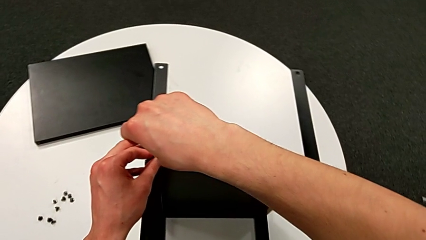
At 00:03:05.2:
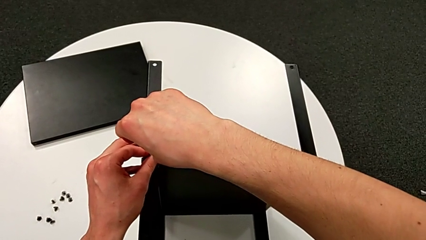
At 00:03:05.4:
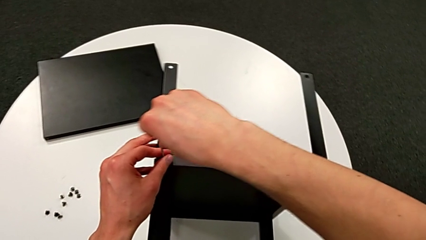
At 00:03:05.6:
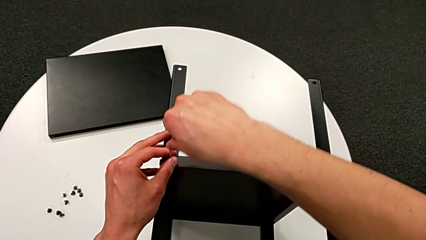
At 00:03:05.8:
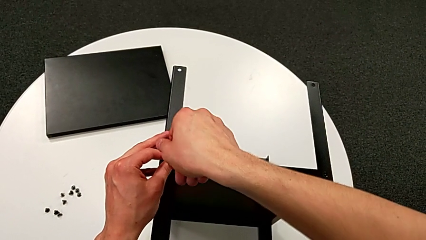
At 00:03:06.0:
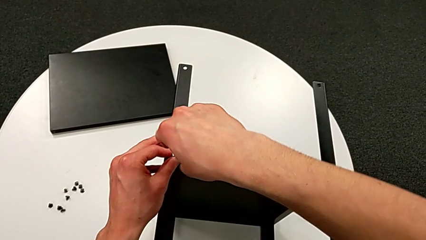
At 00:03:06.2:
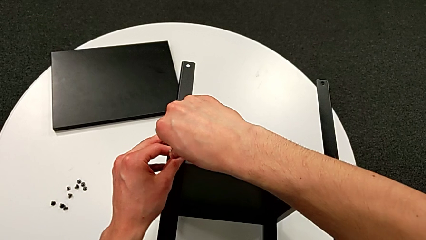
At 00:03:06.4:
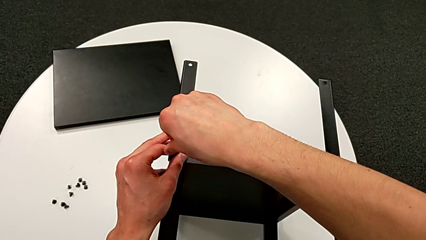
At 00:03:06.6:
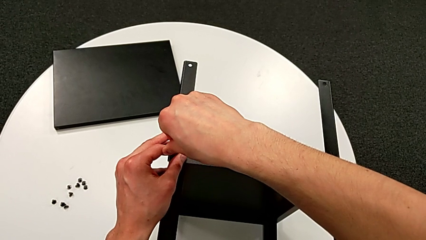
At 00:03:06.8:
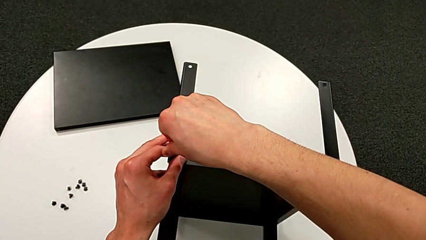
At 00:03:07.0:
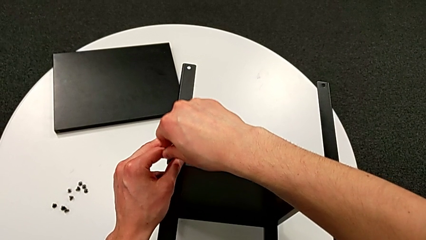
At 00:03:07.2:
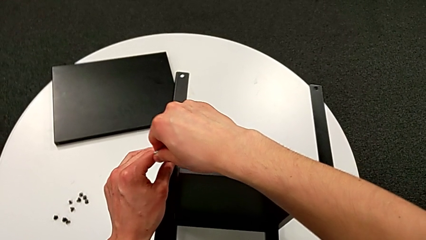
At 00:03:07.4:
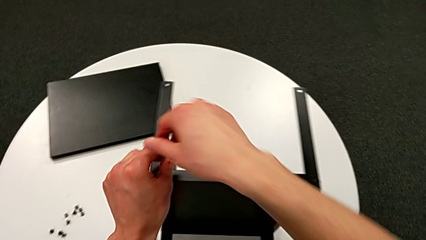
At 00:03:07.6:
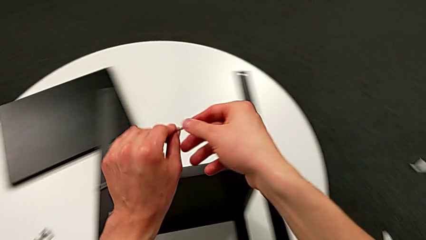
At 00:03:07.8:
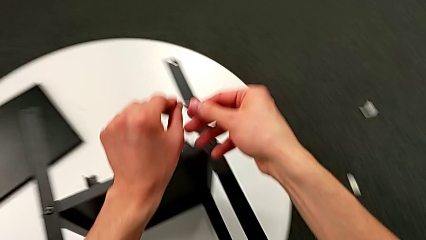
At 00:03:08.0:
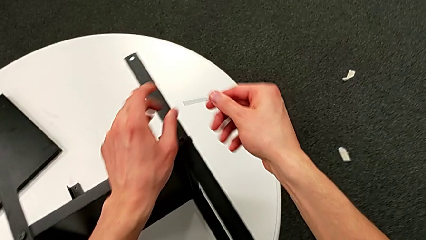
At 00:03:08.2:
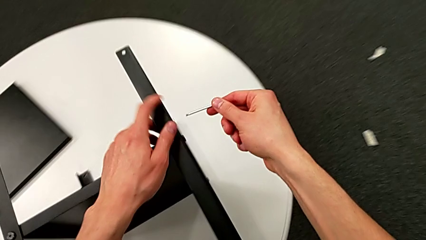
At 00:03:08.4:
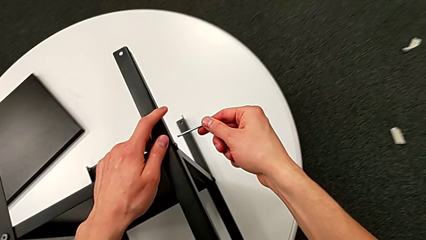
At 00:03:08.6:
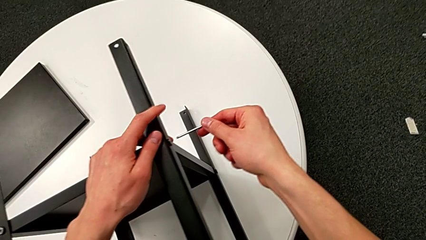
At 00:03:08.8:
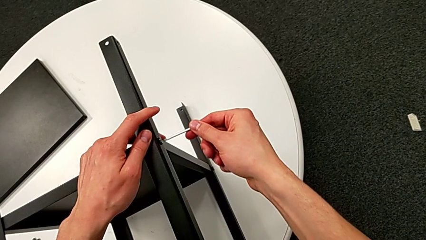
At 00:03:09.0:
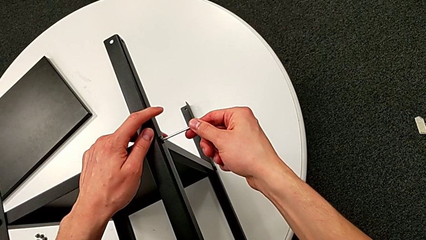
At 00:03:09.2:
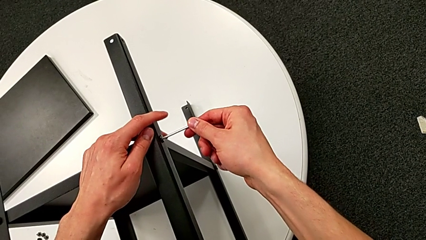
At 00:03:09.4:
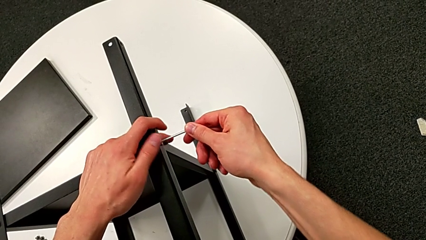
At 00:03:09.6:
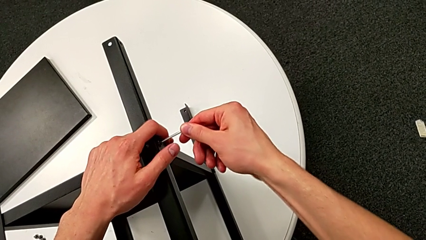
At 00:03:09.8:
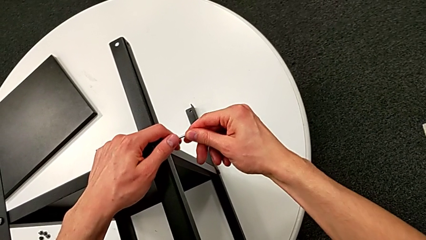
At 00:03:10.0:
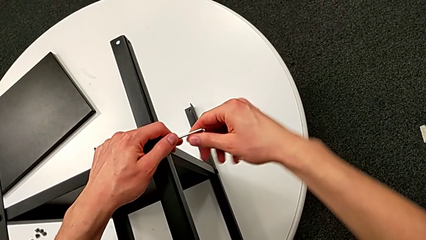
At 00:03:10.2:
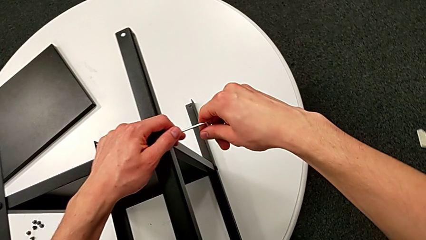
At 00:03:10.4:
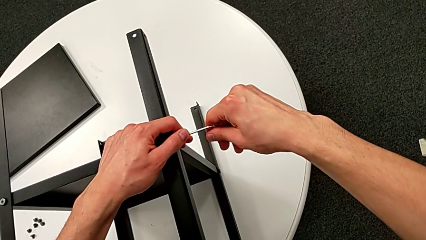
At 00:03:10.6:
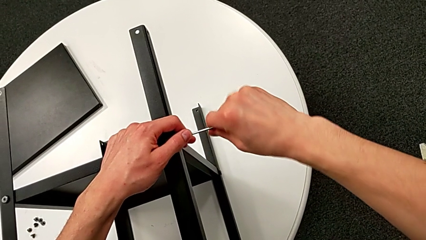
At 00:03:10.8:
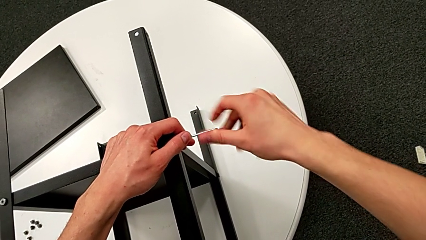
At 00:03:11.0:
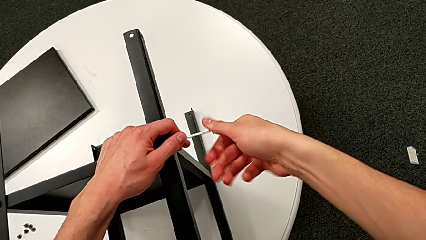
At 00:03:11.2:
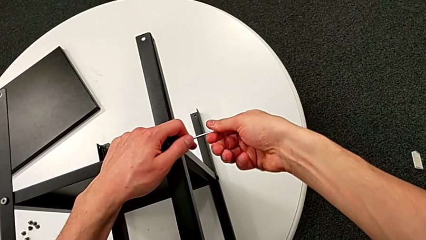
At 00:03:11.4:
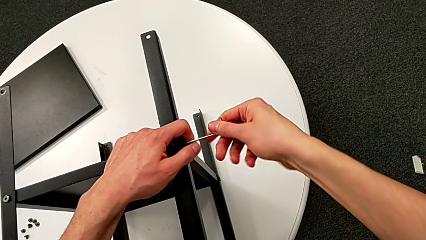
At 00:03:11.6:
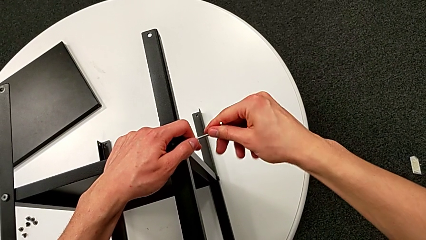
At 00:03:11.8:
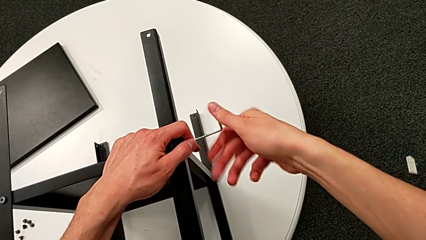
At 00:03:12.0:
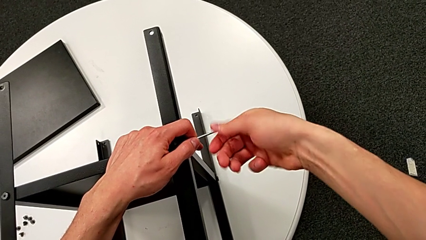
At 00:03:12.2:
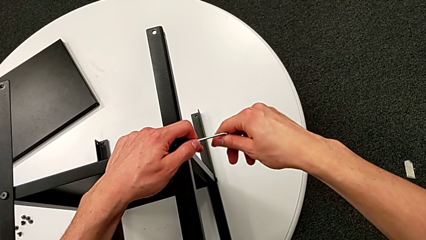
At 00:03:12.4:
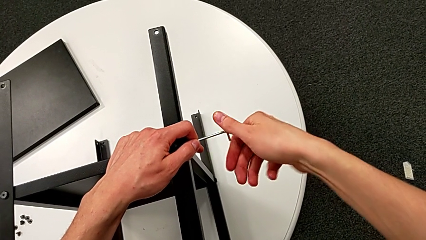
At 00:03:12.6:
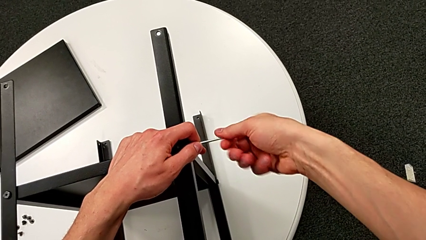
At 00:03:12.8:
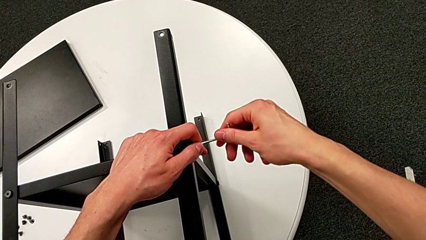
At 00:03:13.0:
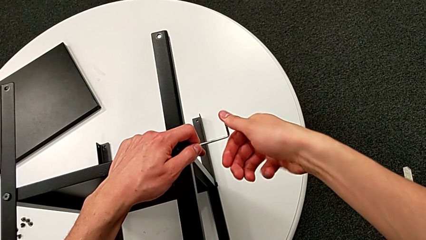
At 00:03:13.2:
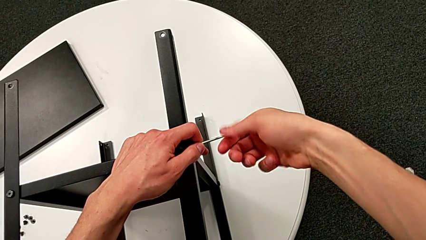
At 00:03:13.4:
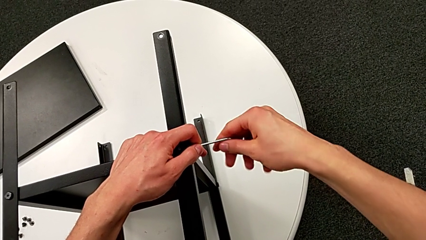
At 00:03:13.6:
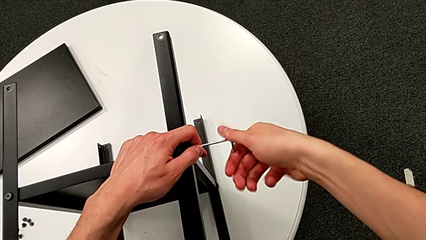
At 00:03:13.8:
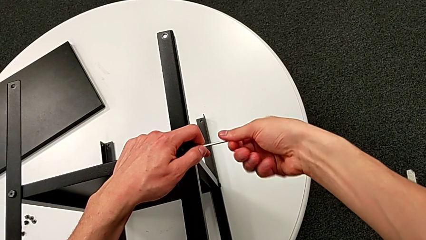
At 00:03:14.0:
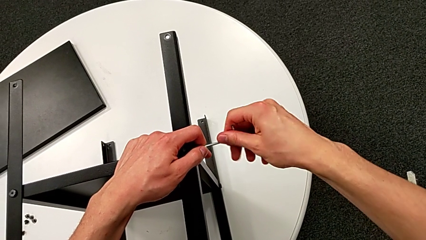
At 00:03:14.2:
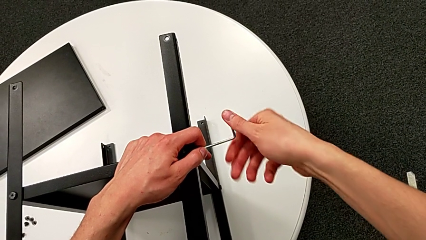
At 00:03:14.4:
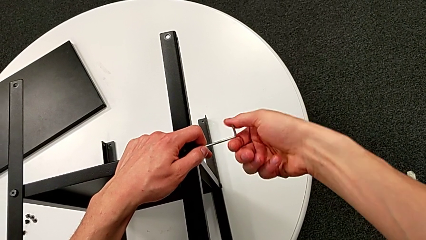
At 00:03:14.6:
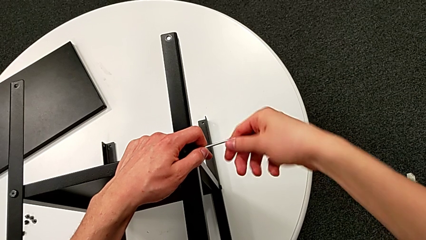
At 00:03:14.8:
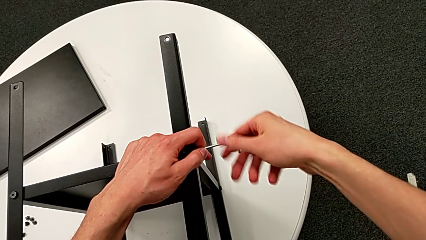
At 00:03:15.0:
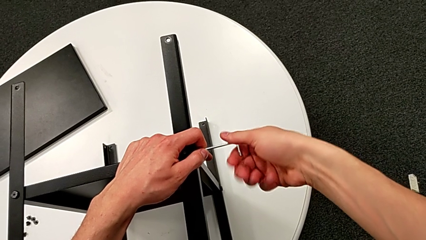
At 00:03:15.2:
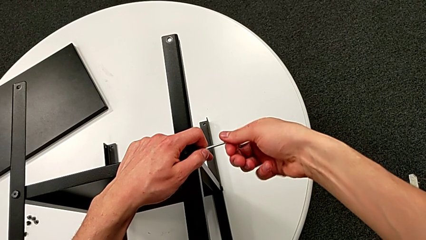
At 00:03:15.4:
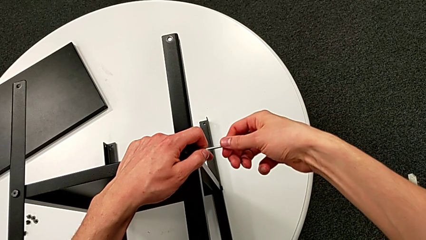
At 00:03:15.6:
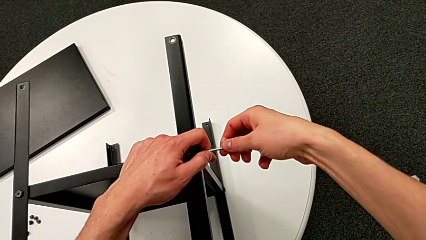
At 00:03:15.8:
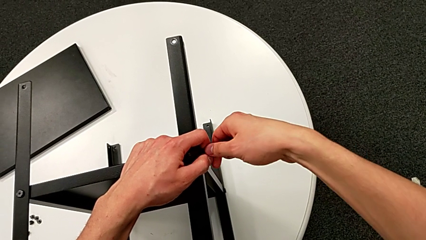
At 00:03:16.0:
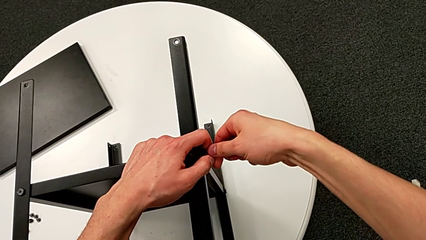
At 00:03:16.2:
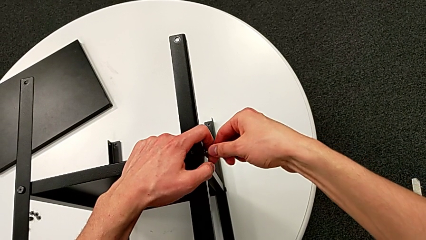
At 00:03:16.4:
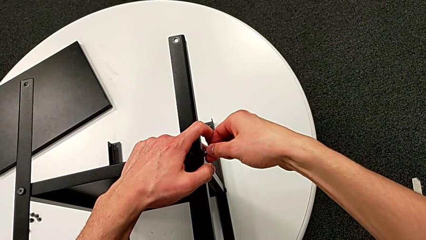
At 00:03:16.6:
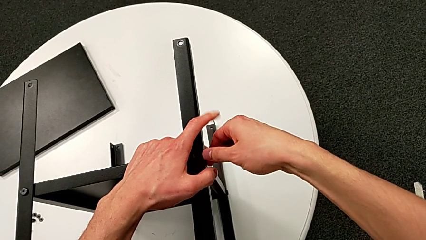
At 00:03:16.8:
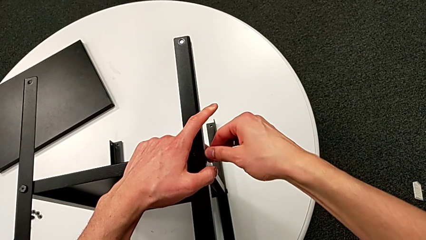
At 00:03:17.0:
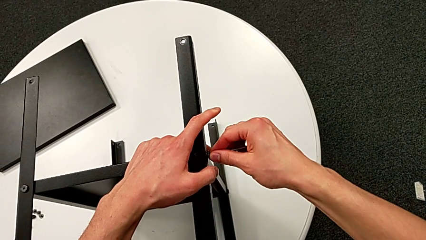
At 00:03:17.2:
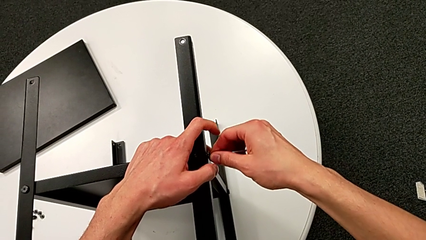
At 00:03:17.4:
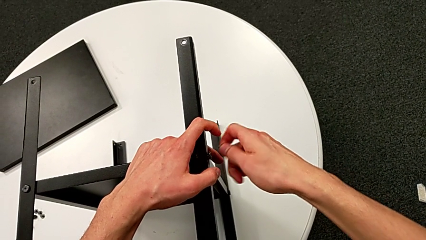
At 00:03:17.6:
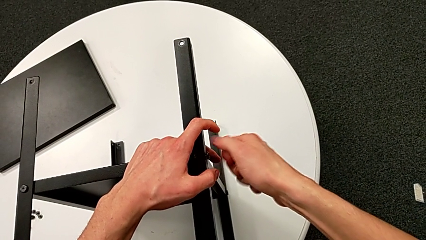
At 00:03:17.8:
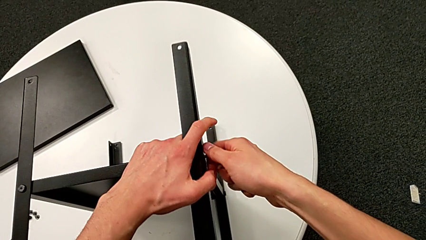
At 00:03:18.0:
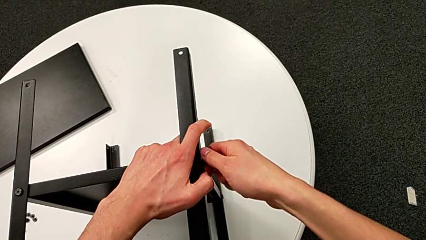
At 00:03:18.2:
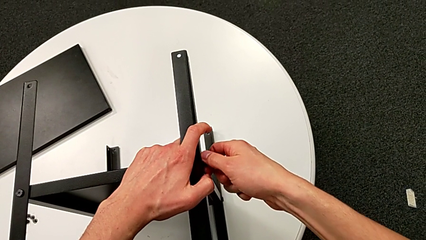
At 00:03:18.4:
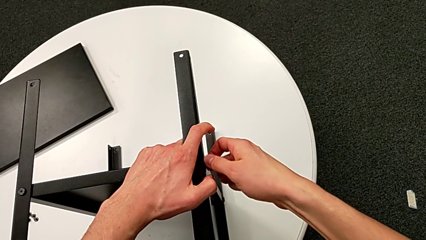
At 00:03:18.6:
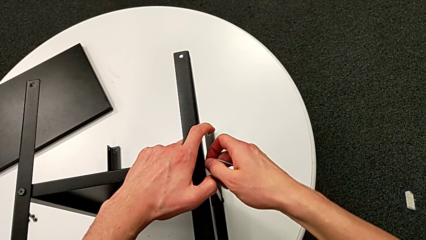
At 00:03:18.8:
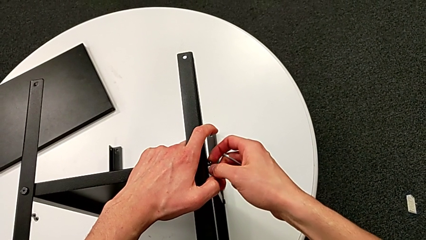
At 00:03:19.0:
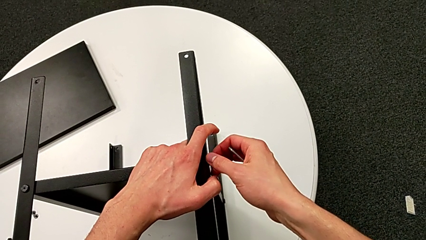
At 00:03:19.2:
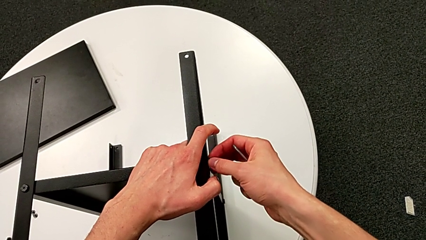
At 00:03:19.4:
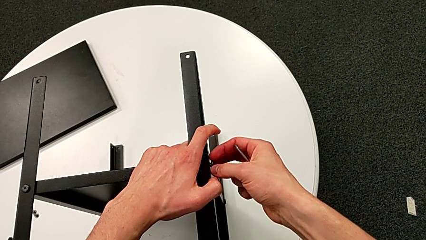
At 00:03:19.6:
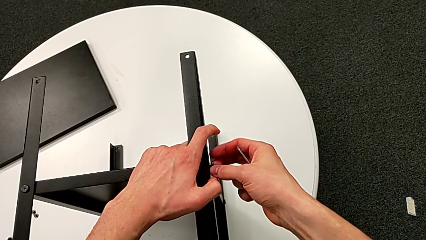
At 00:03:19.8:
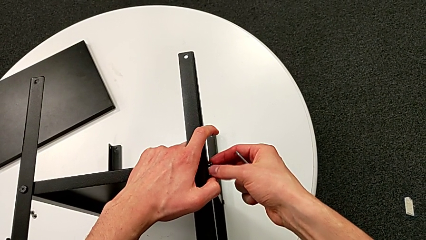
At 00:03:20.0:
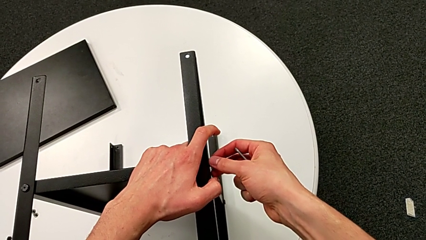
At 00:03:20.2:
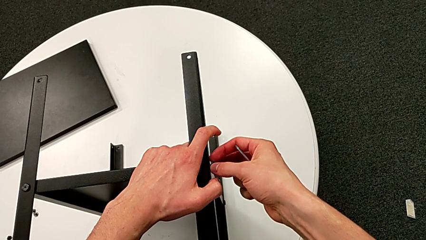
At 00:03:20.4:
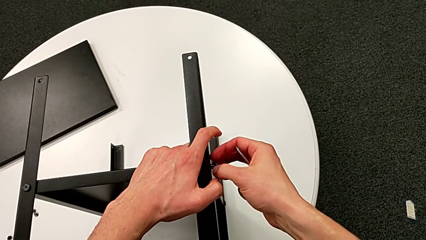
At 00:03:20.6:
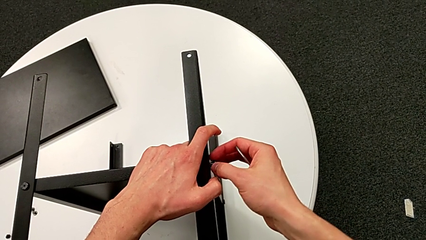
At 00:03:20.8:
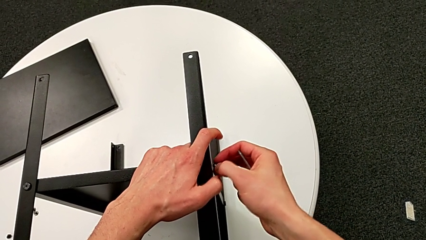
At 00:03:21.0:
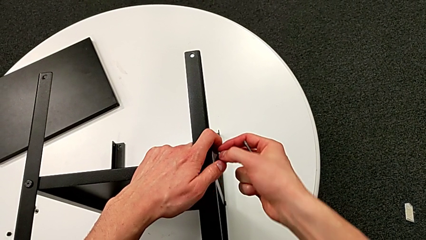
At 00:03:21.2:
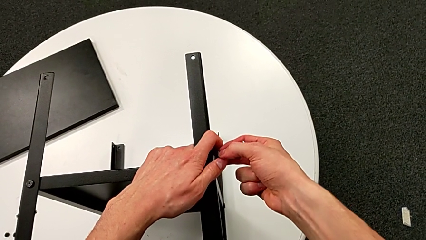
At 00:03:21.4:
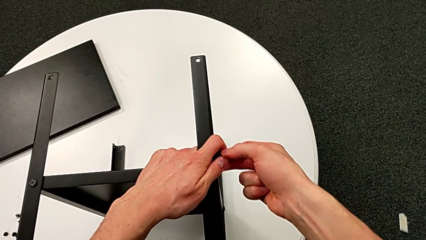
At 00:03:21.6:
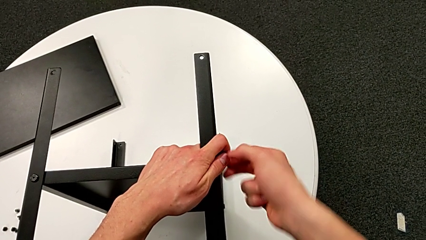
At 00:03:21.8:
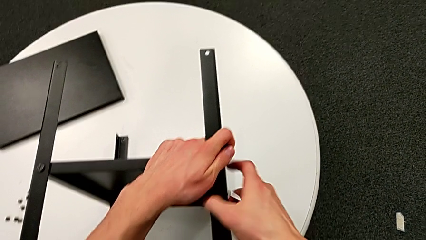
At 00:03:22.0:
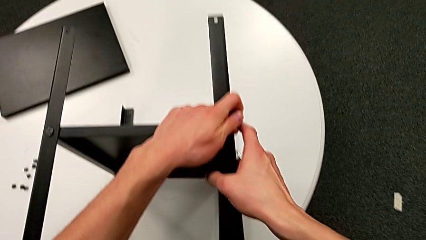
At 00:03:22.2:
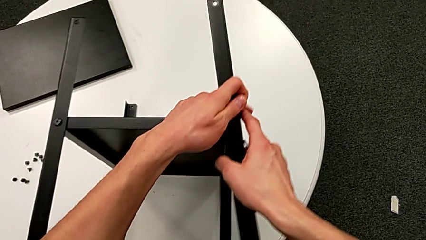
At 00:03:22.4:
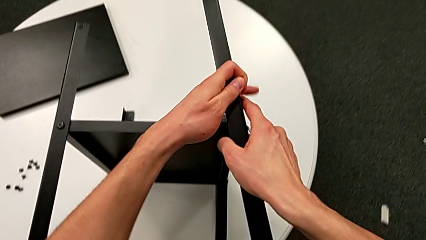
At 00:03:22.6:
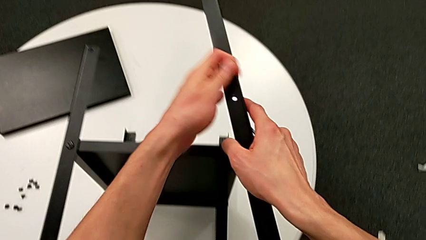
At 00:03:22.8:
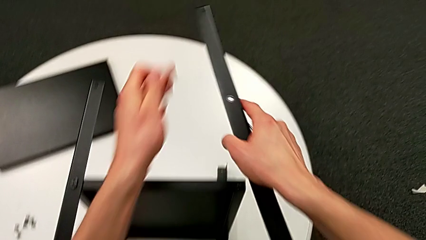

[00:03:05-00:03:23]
The camera wearer is disassembling the first leg of the shelf. They unscrew the hex socket head, withdraw the Allen wrench, insert the Allen wrench, unscrew the hex socket head, withdraw the Allen wrench, unscrew the hex socket head, disassemble it and disassemble the leg.
